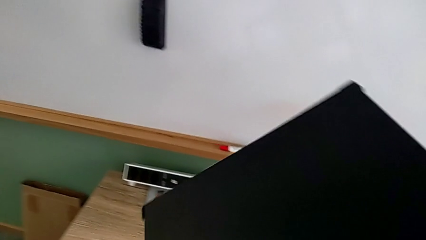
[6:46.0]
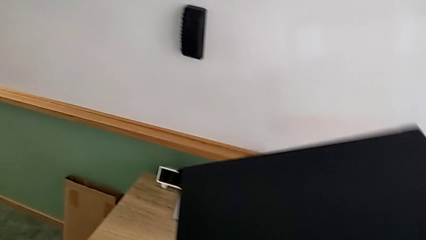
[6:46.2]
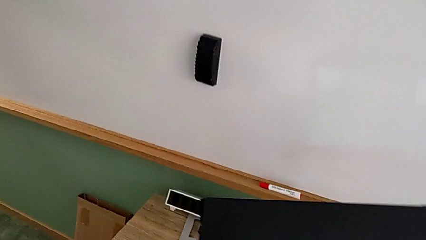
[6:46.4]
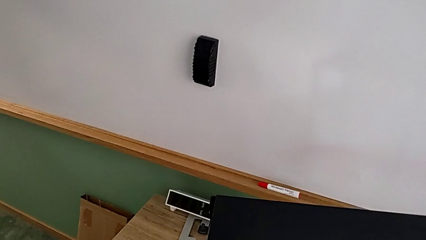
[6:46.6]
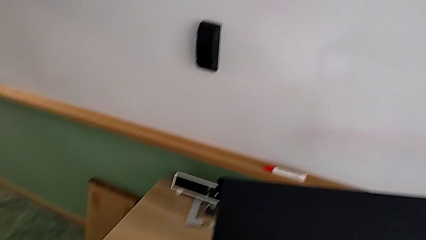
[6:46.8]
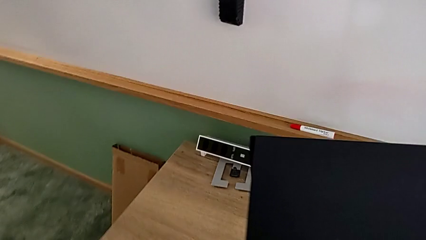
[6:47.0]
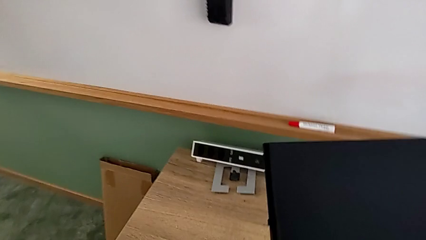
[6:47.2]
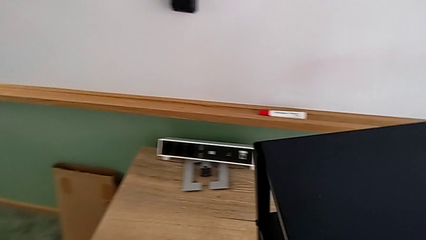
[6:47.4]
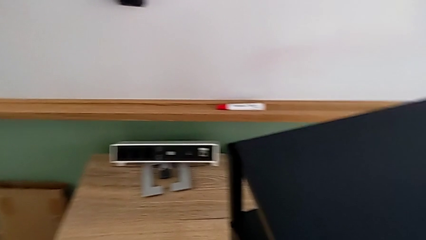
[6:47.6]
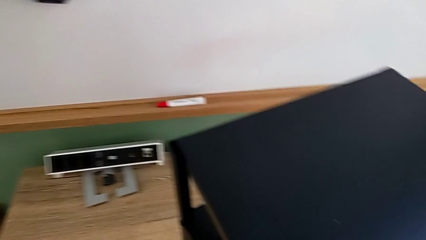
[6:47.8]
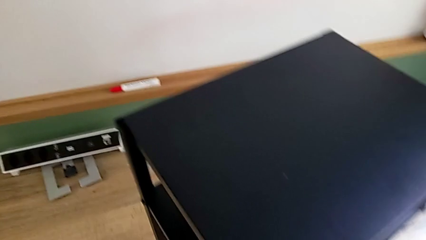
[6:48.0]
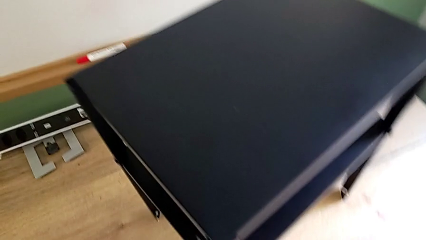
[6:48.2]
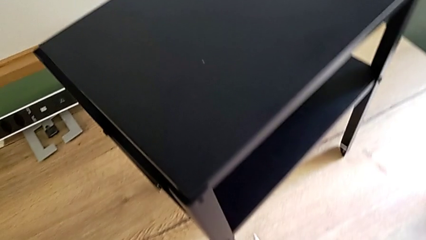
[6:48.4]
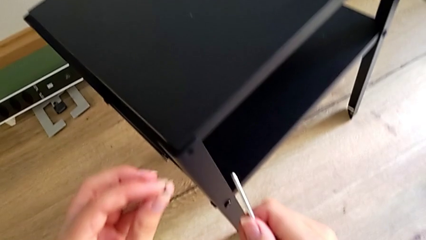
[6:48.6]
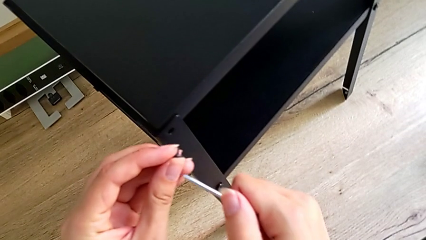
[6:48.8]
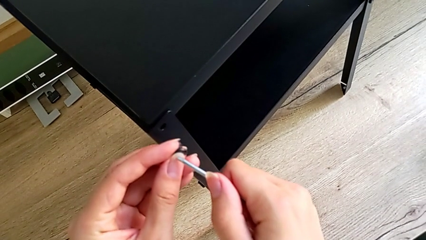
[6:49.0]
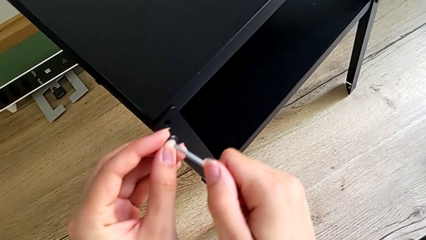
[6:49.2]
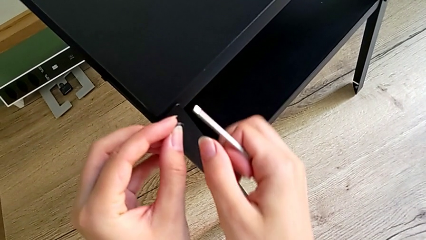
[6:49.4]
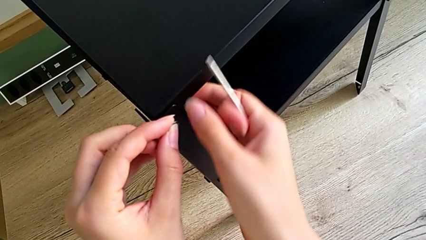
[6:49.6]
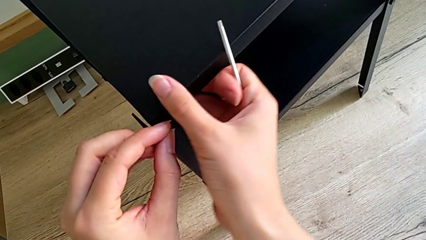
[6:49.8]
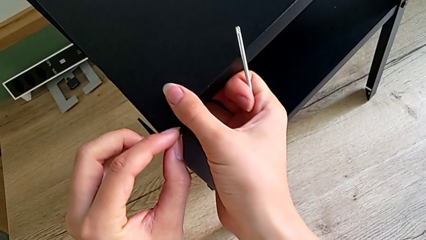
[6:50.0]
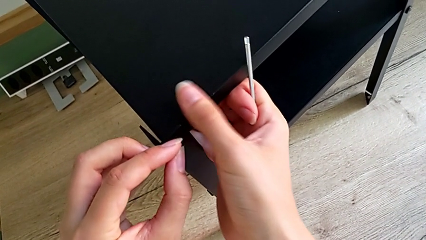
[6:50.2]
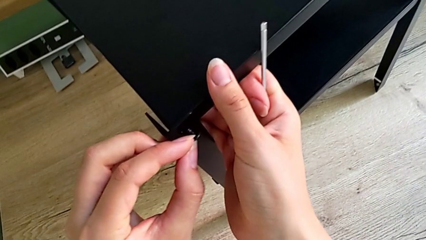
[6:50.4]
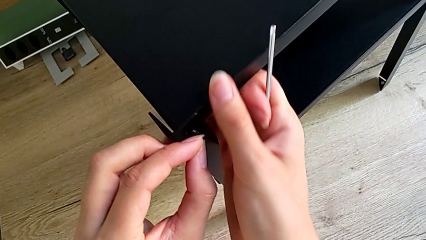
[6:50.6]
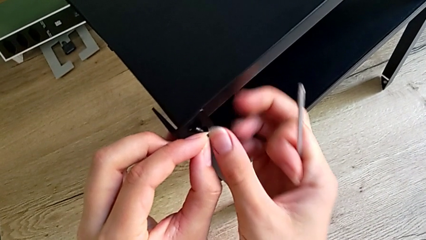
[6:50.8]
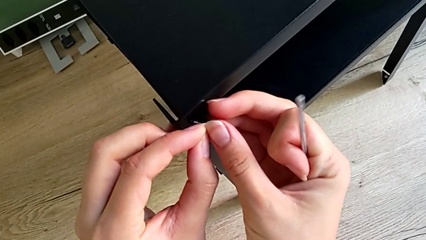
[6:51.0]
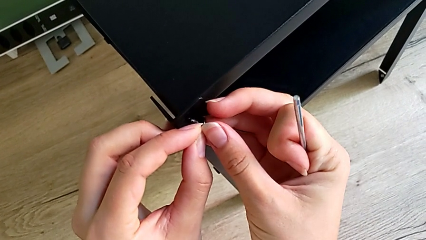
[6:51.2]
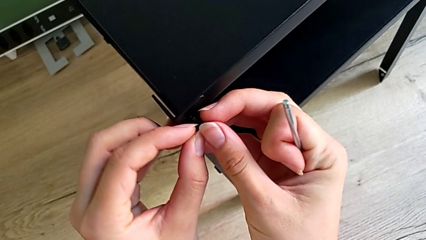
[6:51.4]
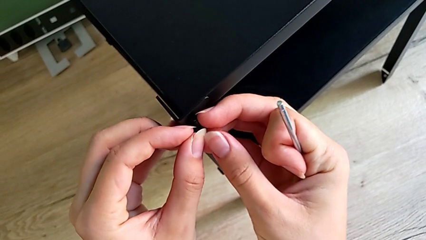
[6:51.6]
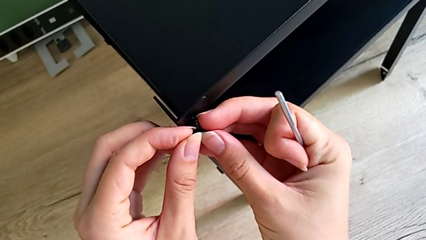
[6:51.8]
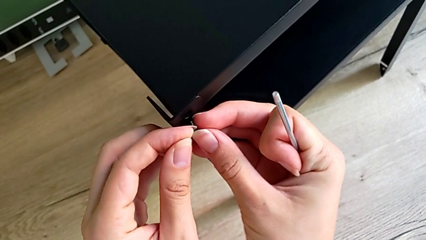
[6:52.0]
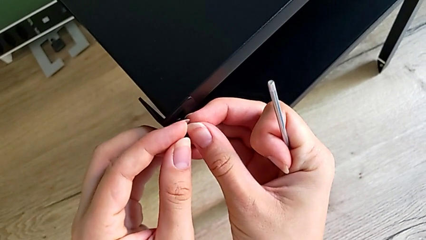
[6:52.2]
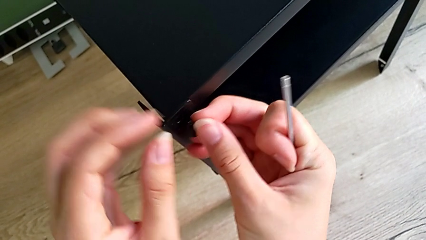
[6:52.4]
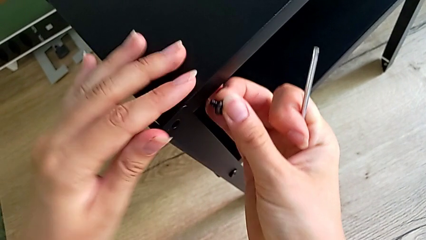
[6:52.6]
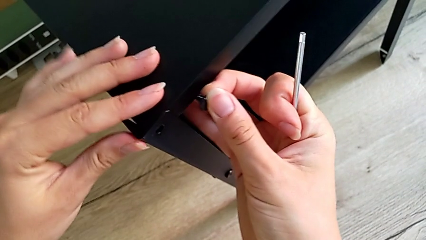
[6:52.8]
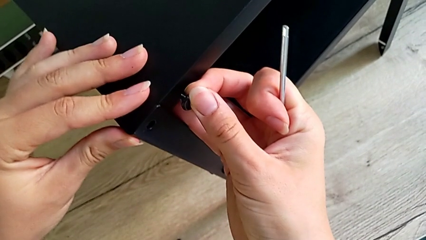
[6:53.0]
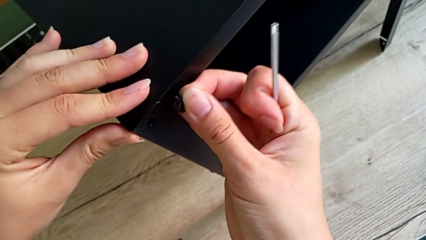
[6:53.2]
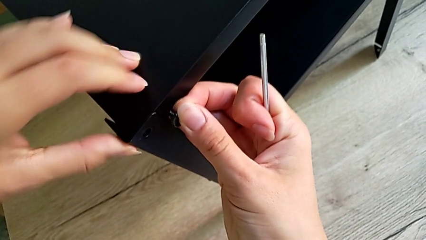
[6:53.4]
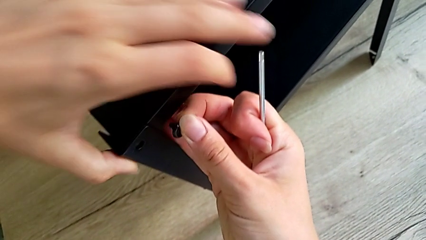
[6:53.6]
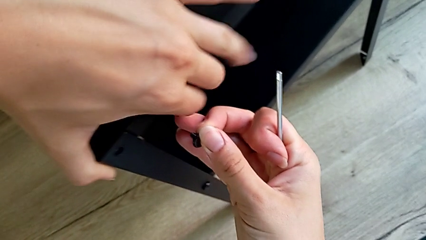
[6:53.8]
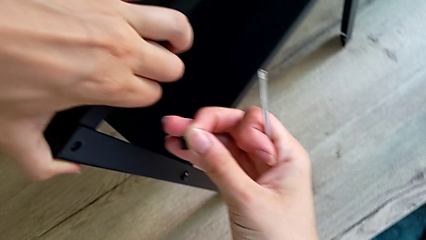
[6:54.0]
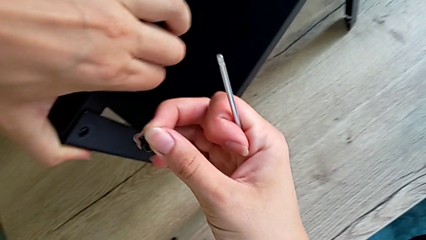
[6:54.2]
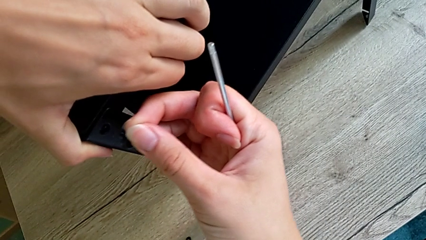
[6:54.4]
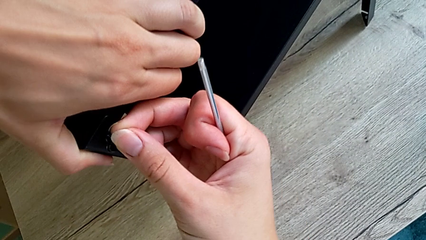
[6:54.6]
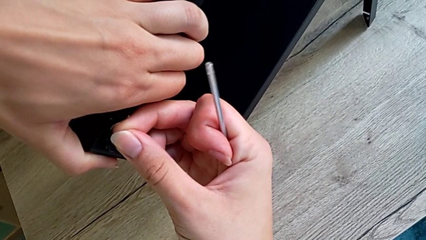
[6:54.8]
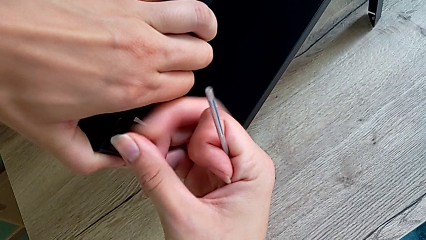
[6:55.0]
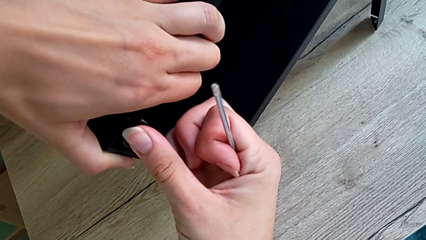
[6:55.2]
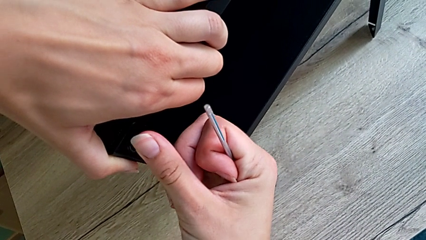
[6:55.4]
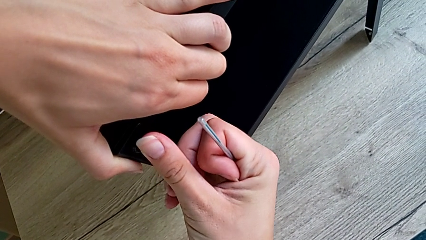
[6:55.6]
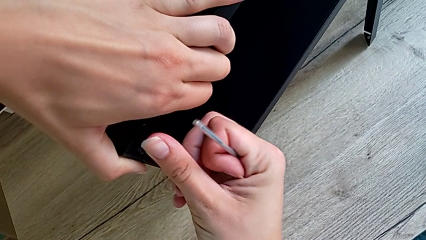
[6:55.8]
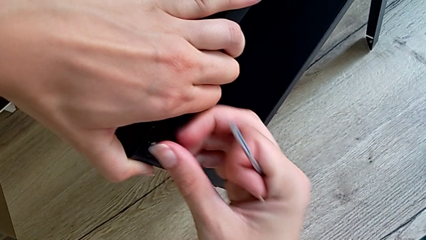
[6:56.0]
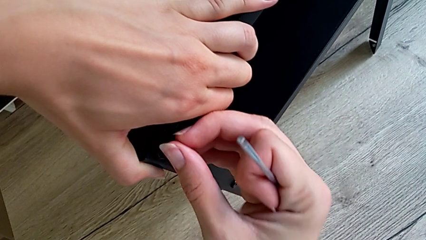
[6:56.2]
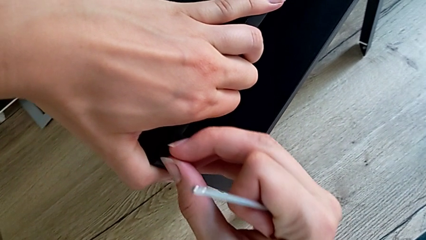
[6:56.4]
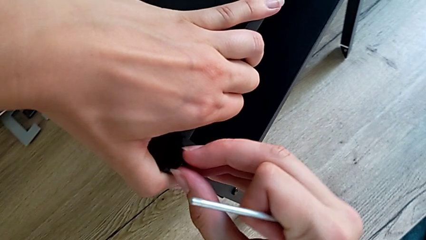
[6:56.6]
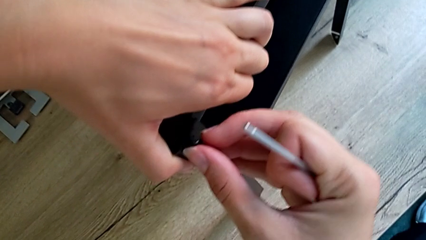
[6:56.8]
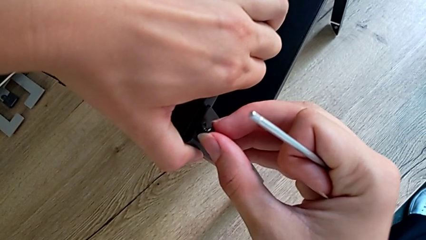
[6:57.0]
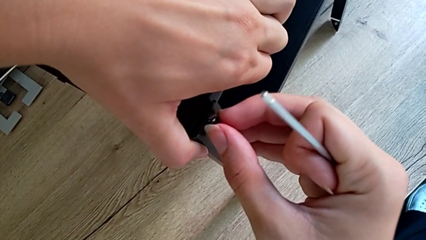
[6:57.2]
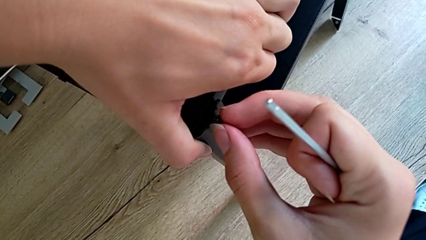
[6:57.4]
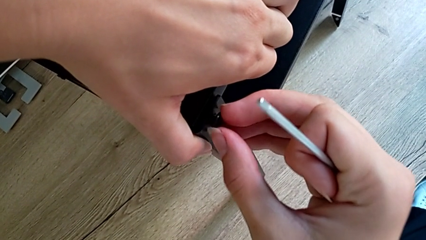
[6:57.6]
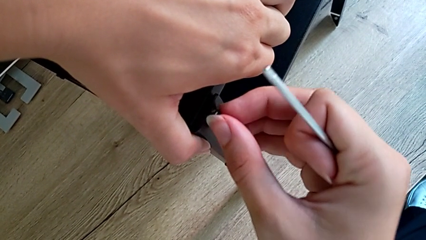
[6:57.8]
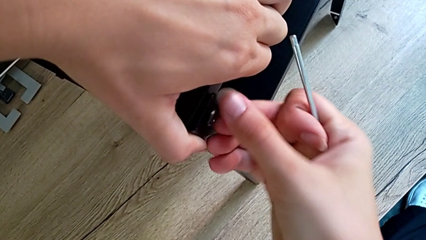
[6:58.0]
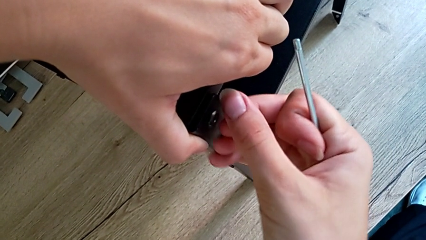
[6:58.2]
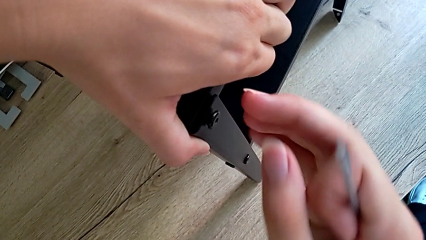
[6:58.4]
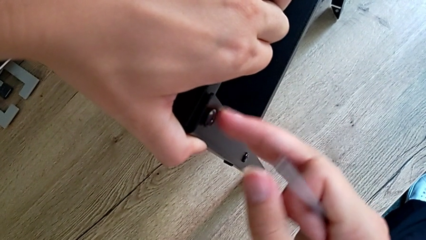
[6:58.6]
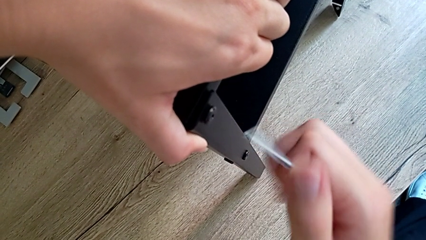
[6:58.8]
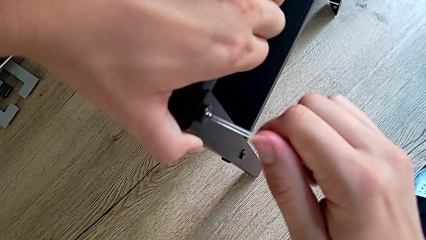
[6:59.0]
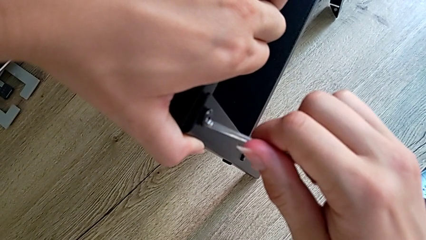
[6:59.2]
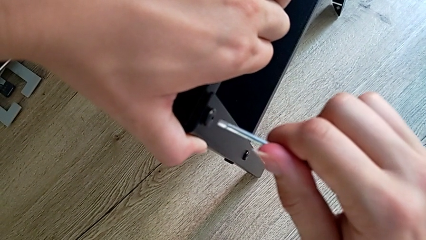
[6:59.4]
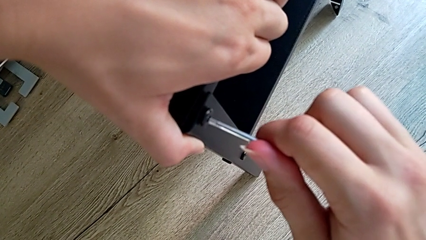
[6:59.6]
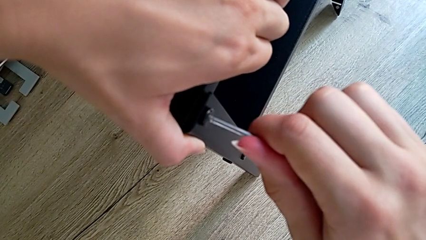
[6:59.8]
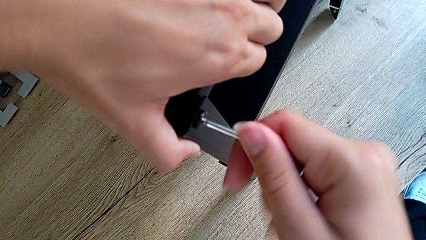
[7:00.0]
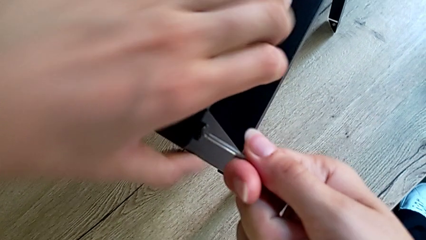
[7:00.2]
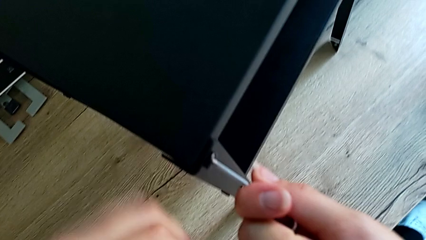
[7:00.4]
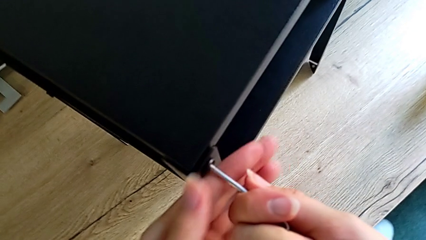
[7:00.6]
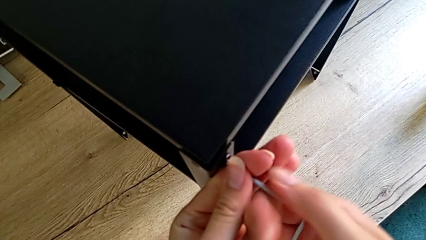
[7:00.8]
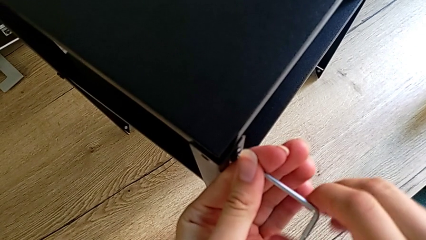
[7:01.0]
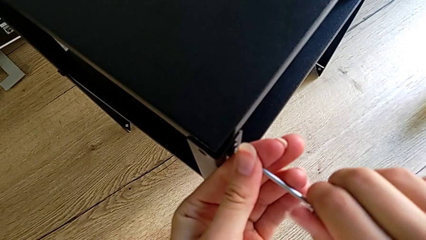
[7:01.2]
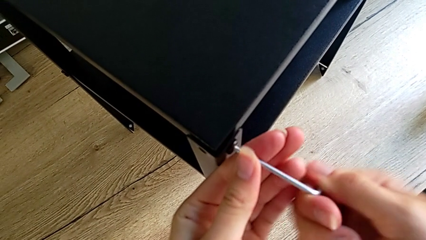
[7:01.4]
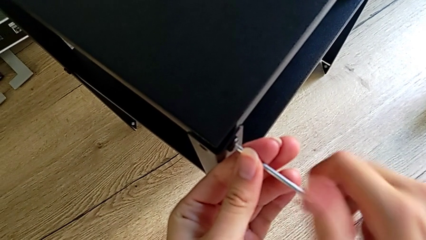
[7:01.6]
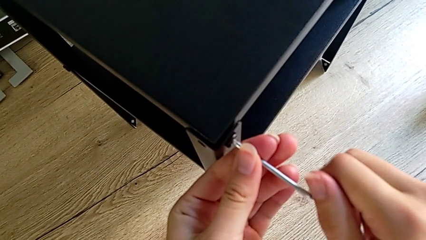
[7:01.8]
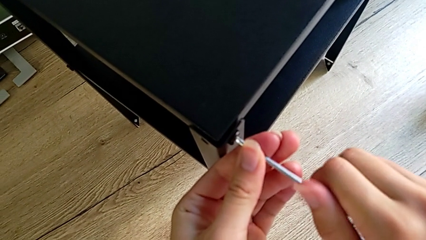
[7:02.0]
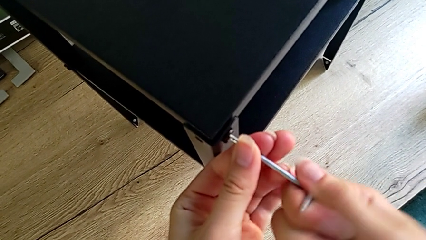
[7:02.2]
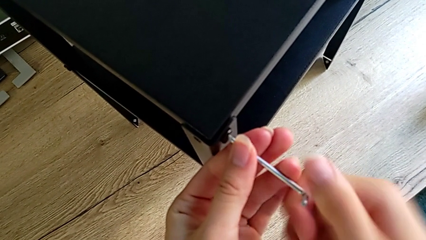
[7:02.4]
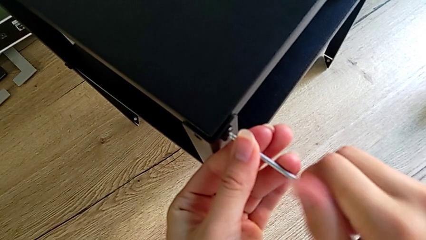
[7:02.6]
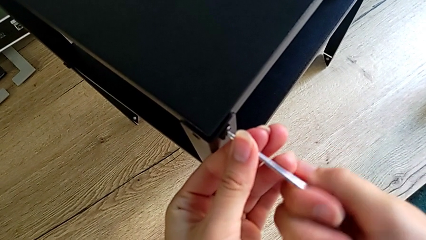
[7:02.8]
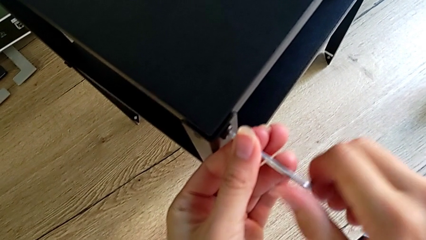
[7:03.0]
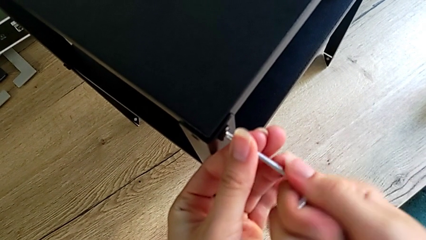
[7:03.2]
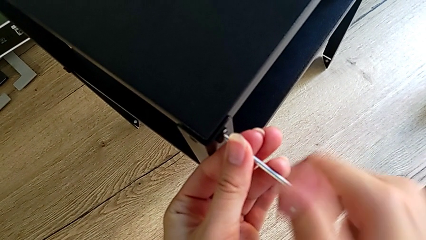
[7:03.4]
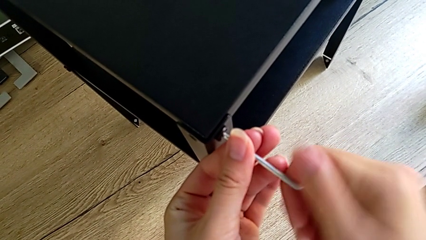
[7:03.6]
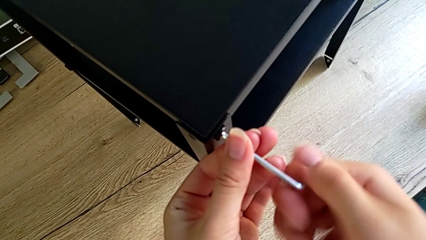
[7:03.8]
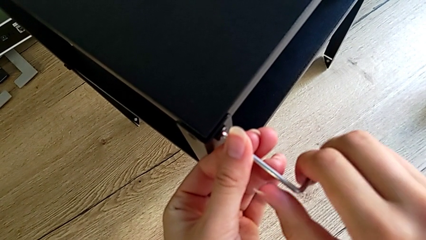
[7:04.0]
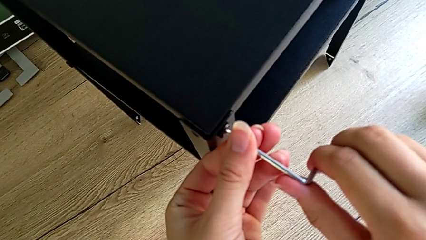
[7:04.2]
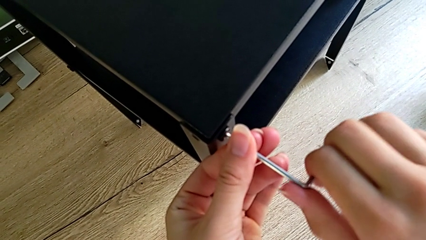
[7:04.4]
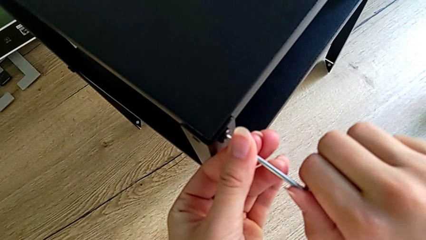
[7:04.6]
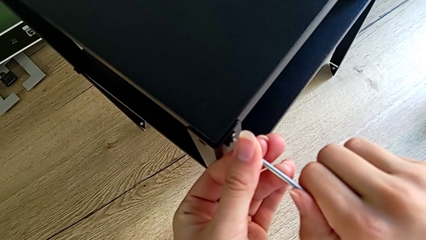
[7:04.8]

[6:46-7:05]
The camera wearer is assembling the top tray onto the legs. They rotate the black tray, hold the small hex socket head, align the black tray, insert the little hex socket head and begin to screw the small hex socket head.
